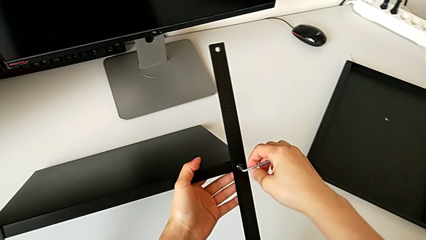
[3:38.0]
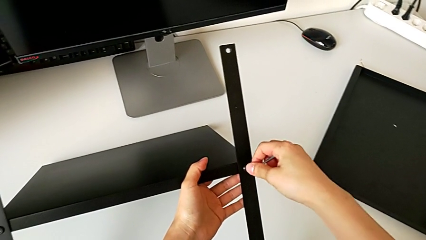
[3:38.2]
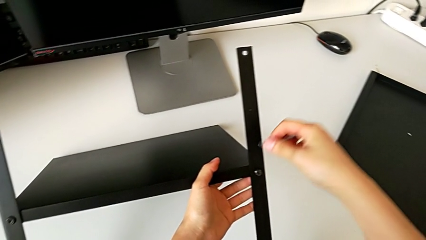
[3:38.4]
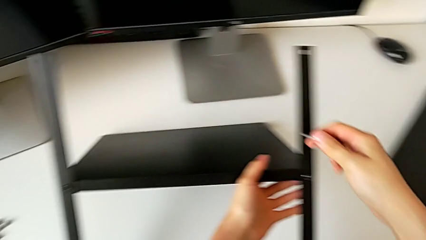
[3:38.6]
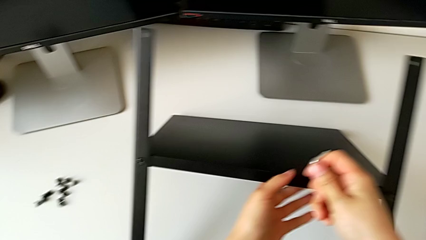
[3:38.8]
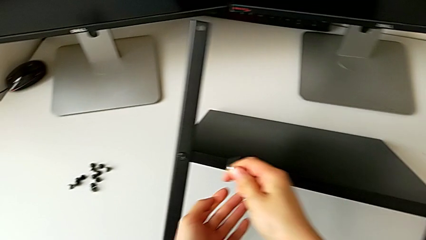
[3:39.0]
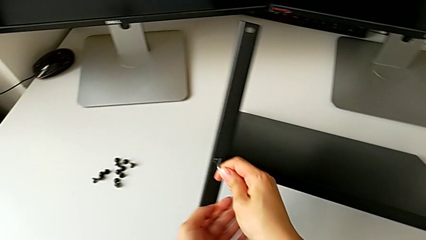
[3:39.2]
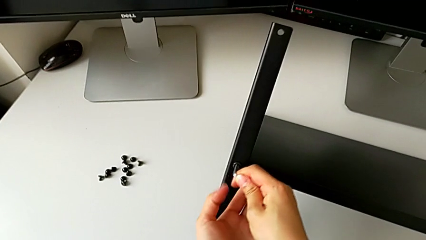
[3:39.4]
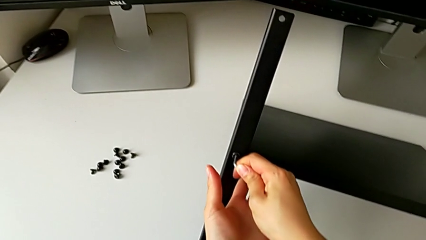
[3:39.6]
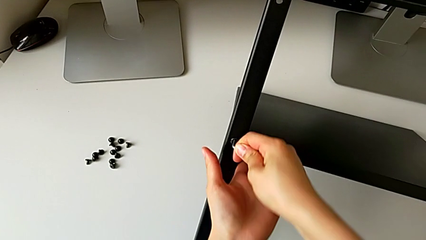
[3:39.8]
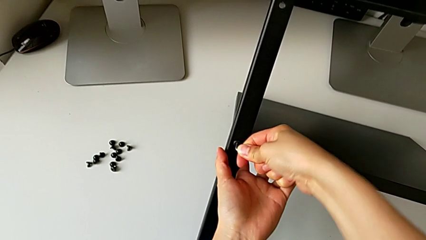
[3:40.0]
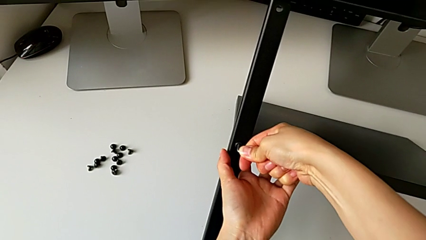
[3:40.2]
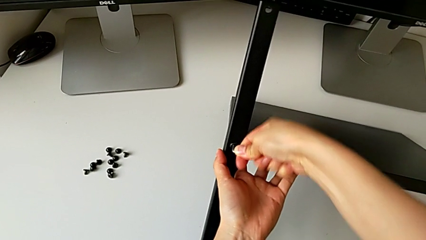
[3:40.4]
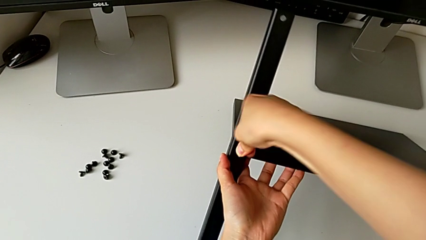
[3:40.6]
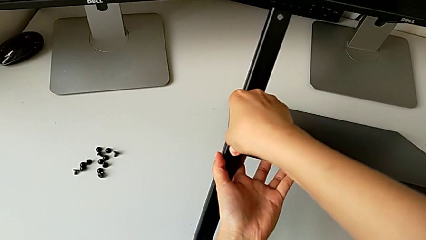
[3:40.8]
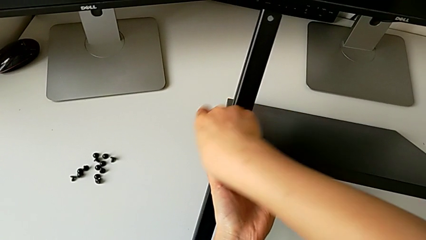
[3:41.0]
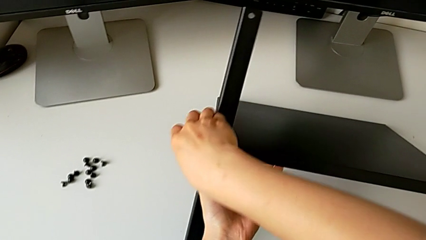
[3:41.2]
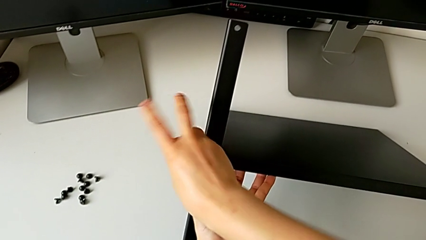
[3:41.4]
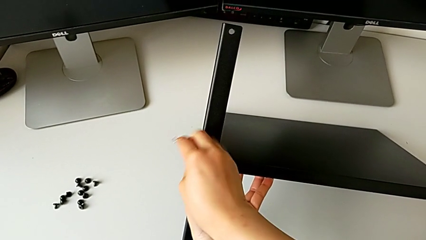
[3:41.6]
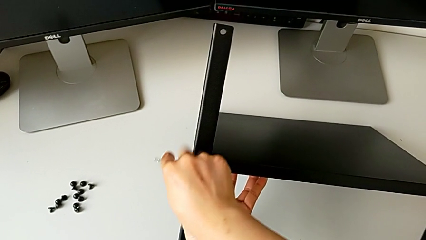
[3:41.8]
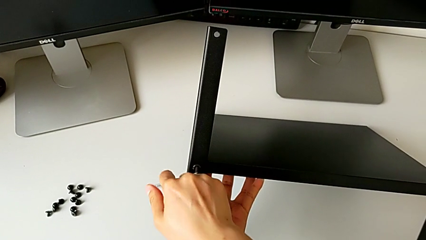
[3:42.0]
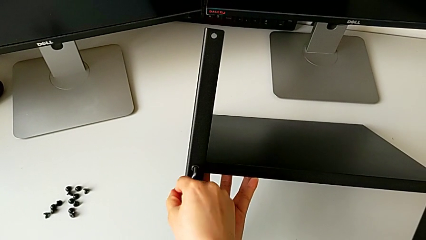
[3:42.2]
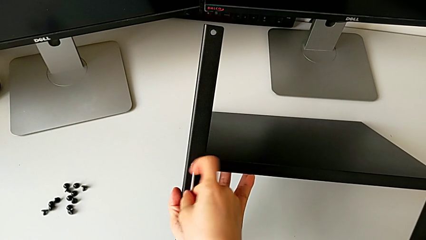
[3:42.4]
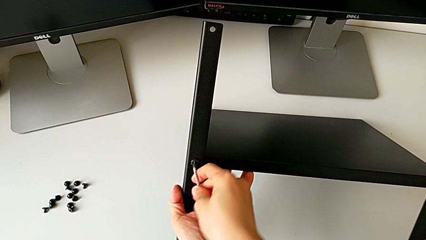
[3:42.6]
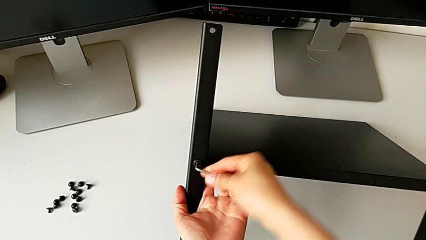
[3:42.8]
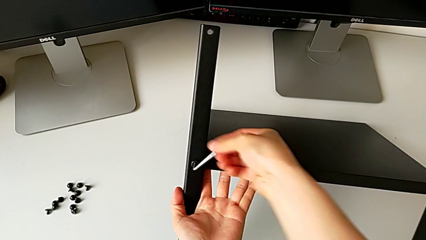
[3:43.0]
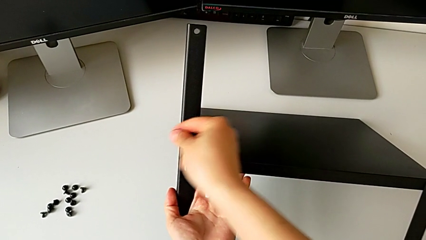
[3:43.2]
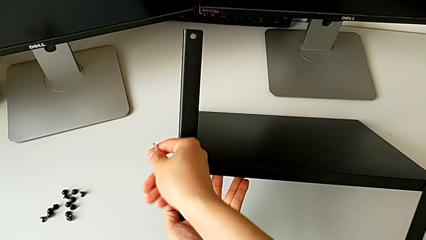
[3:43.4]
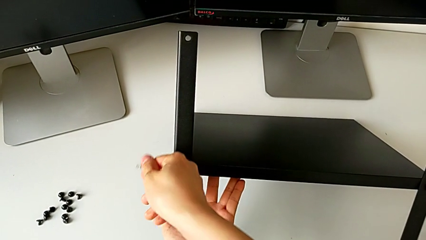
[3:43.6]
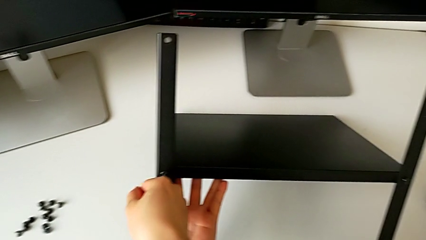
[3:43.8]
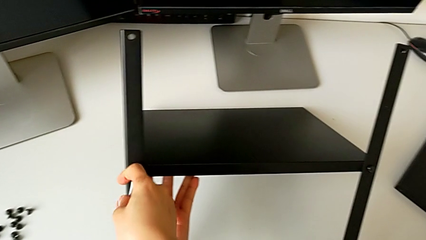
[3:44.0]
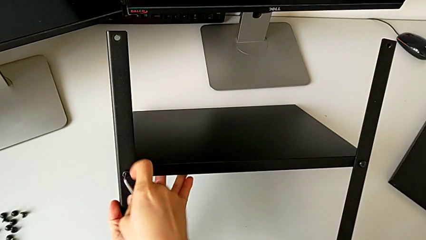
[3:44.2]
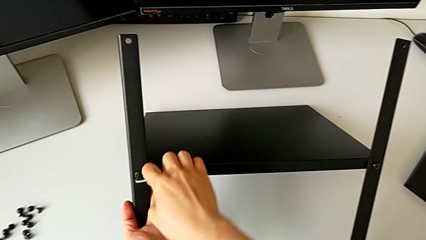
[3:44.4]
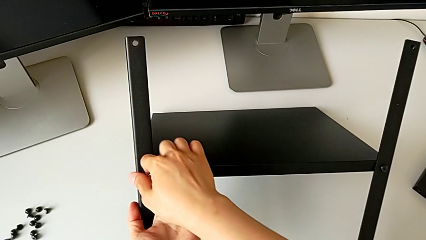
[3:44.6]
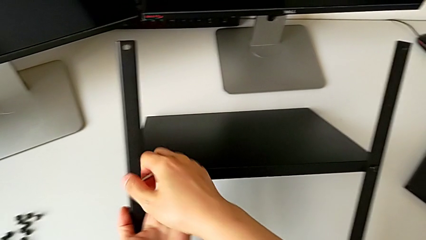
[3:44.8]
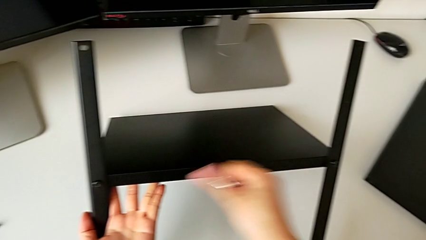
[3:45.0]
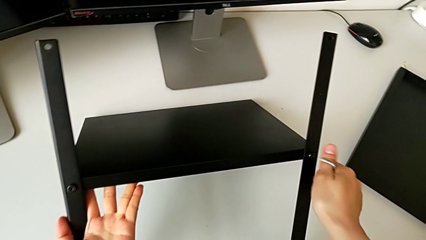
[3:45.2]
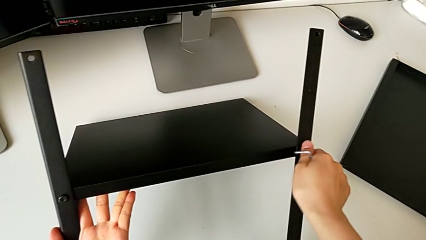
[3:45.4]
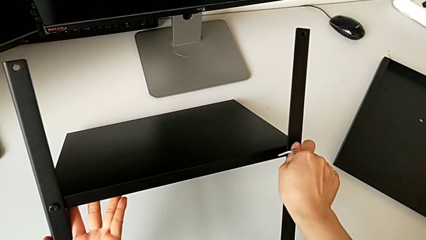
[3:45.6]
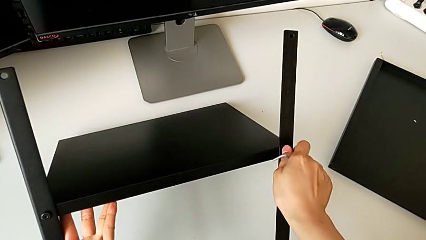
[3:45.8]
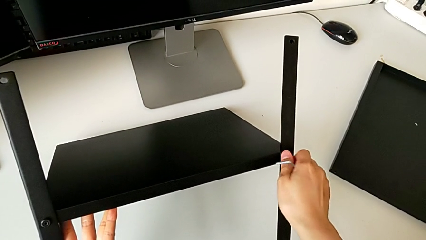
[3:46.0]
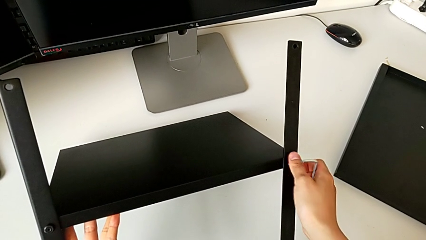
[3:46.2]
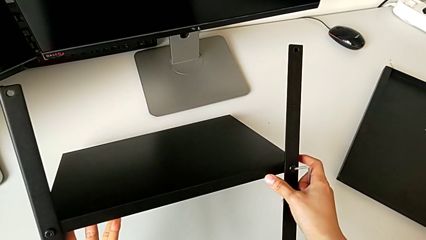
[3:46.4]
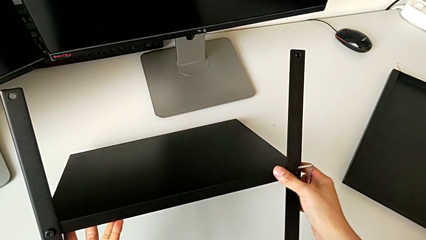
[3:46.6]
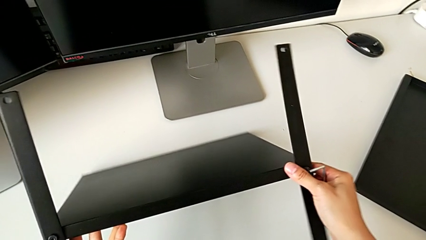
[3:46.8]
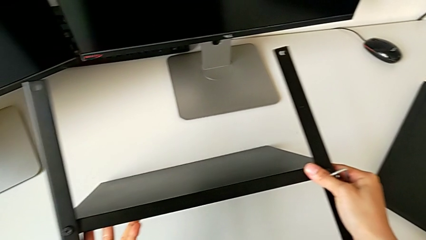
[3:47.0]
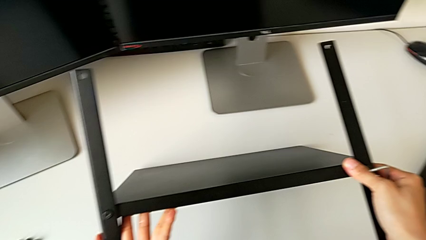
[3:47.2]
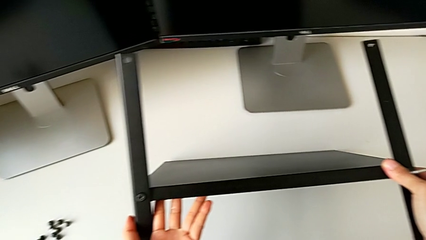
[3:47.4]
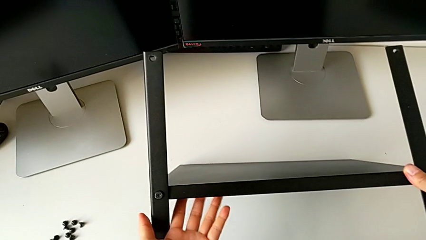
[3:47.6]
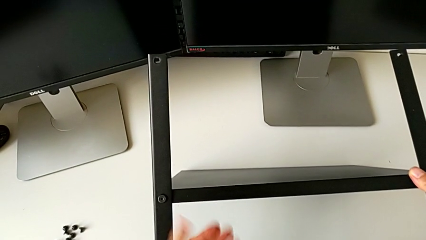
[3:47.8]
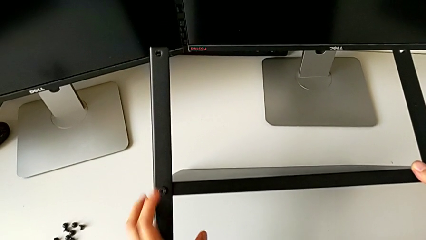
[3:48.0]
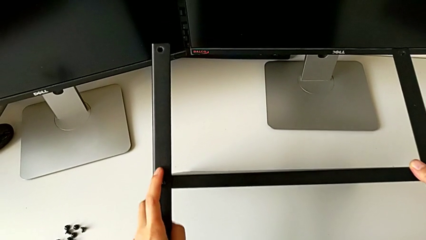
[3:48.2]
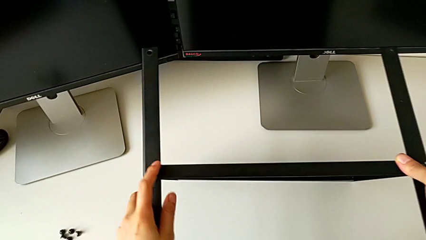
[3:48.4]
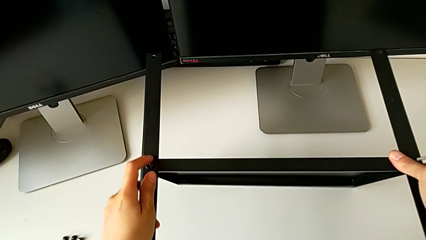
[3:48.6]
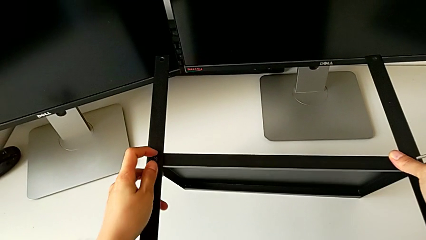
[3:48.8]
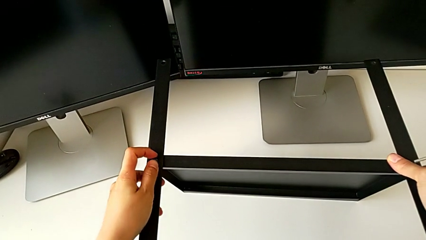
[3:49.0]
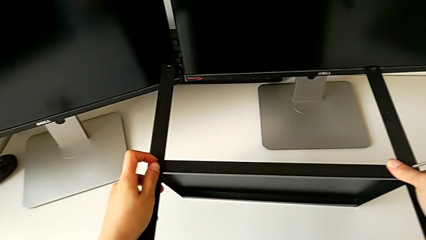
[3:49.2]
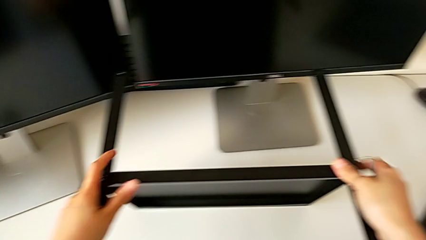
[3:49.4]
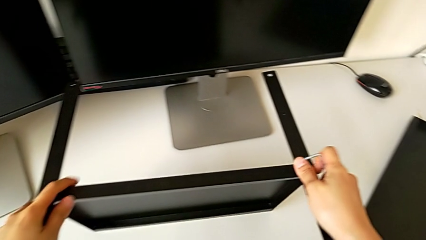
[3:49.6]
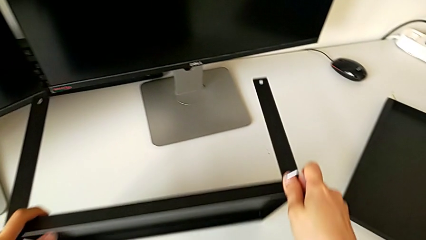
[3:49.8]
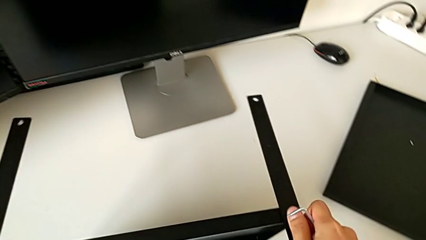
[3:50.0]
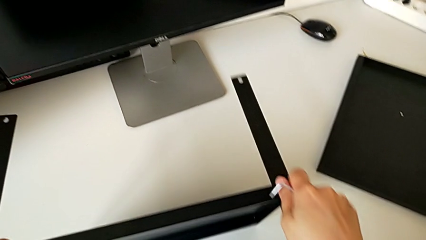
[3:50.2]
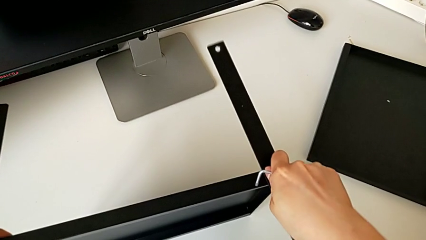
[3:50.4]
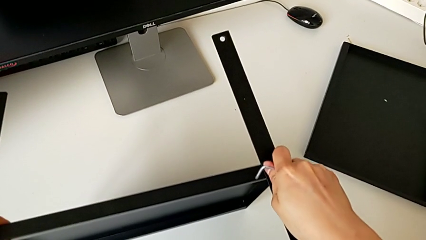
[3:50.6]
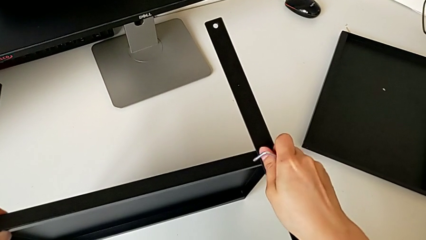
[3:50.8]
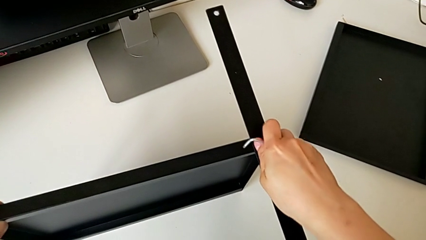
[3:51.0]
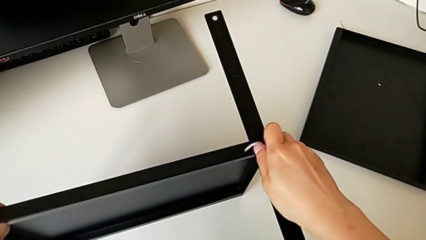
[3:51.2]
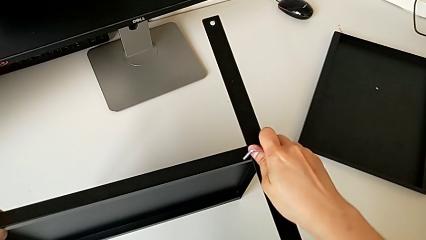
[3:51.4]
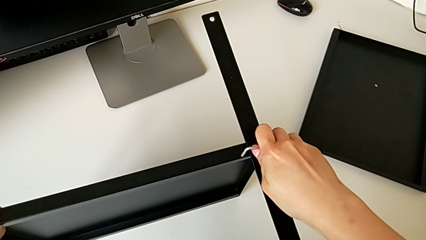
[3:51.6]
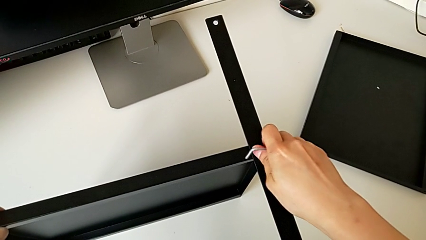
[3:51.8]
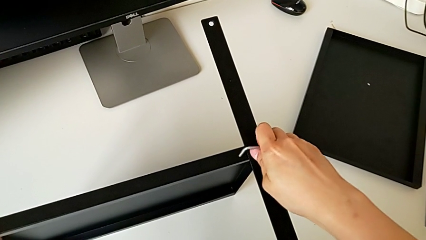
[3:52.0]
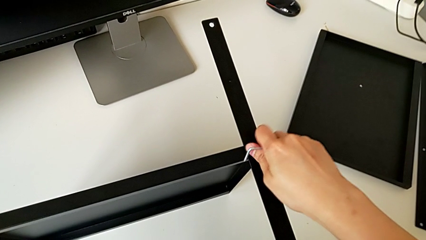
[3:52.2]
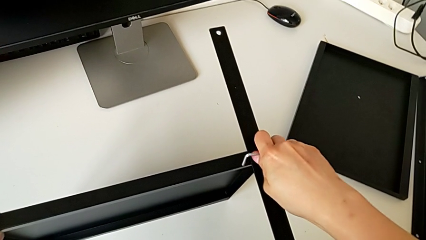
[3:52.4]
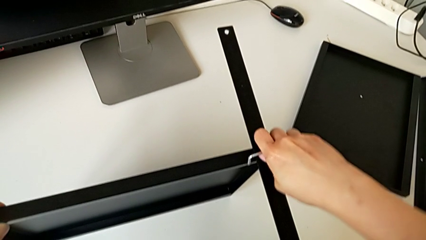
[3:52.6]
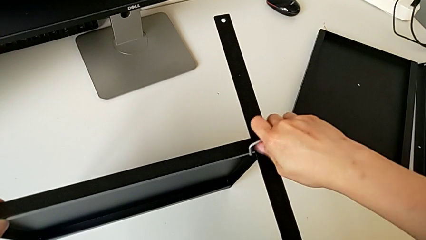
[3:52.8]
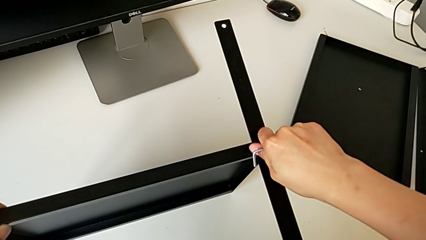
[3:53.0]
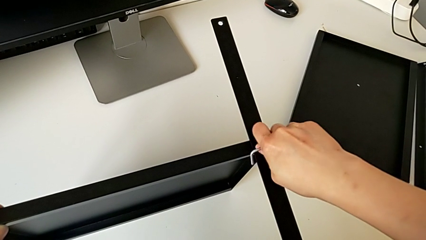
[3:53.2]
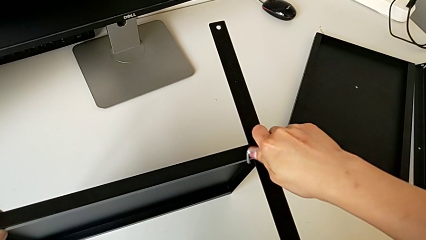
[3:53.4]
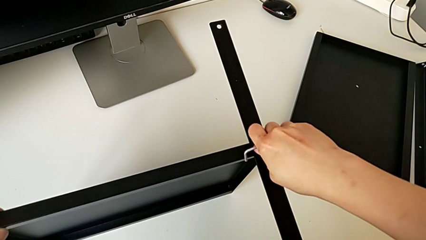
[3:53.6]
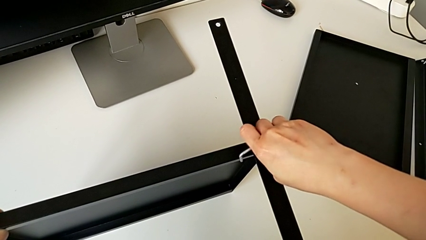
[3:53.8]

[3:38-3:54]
The camera wearer is unscrewing the shelf from the legs. They unscrew the right hex socket head, unscrew the left hex socket head, unscrew the right hex socket head, lift the tray, pull it and unscrew the right hex socket head.
